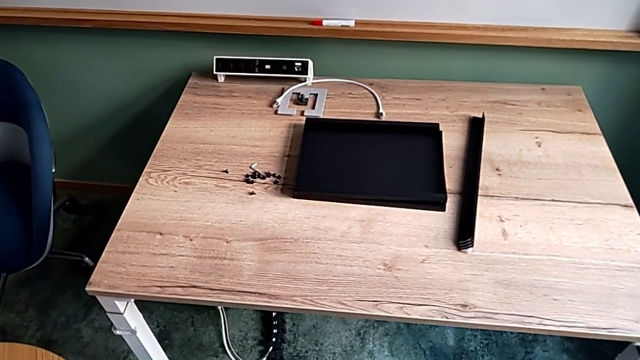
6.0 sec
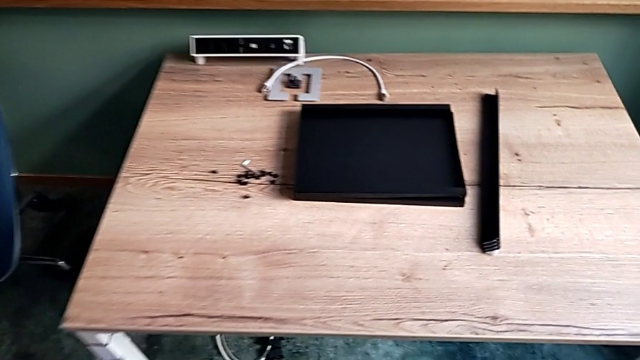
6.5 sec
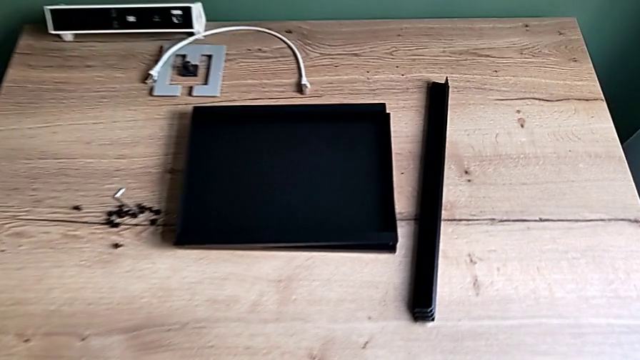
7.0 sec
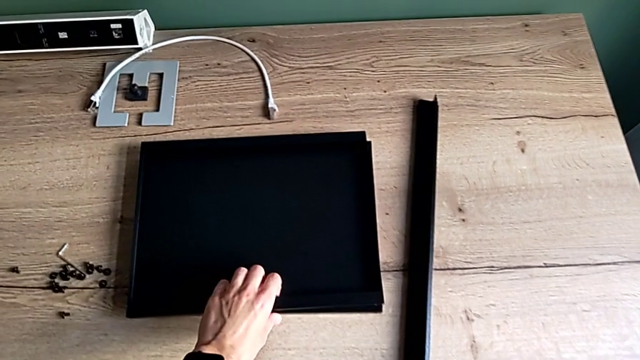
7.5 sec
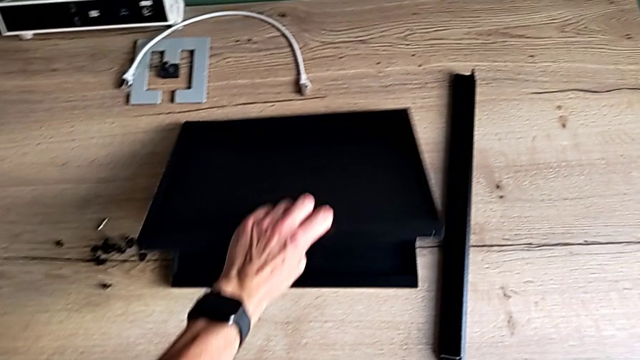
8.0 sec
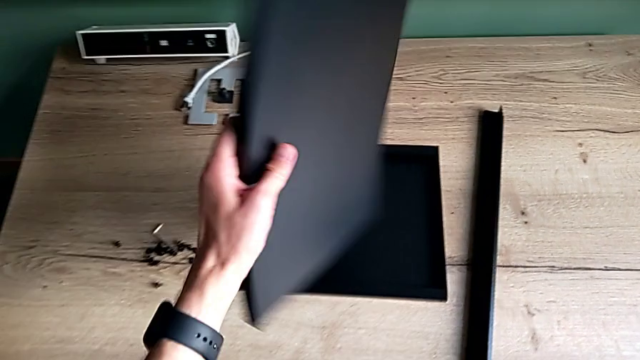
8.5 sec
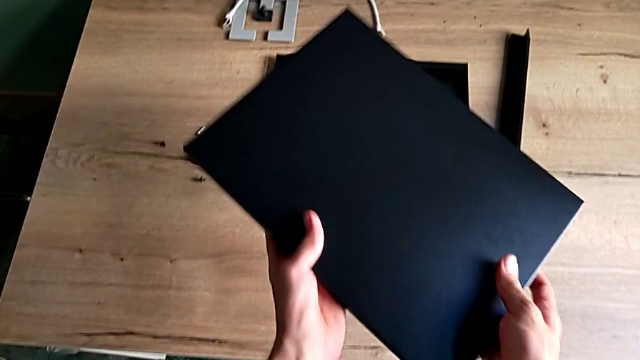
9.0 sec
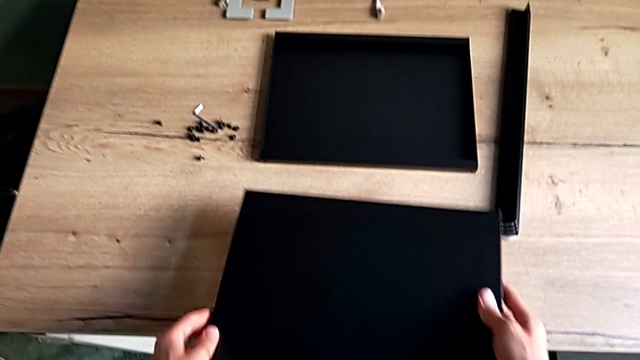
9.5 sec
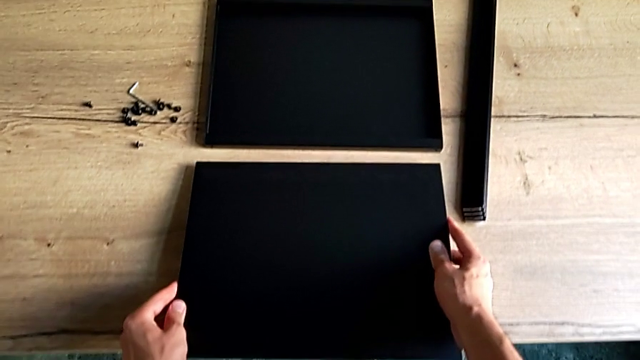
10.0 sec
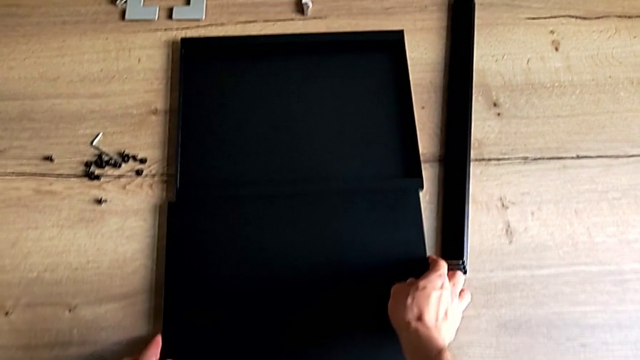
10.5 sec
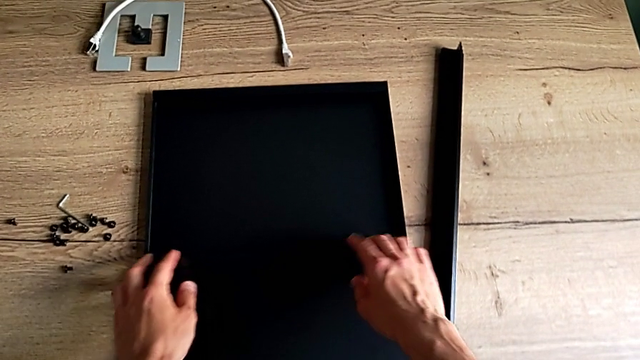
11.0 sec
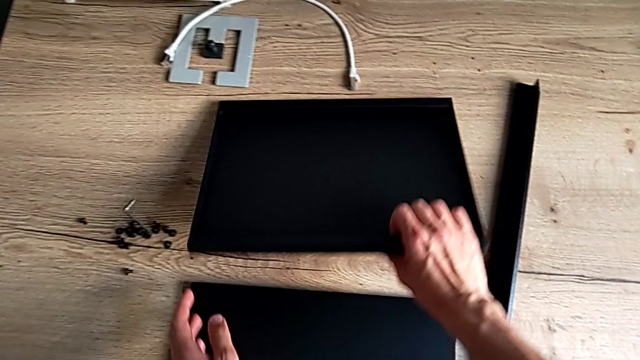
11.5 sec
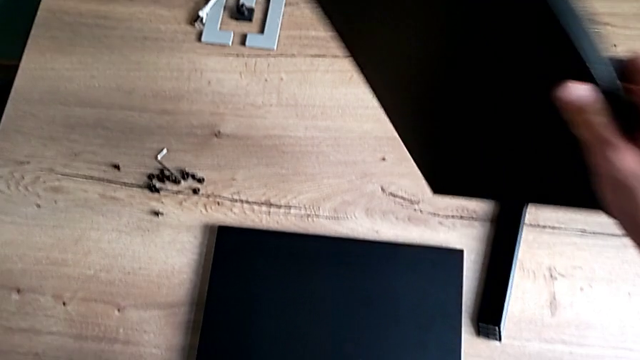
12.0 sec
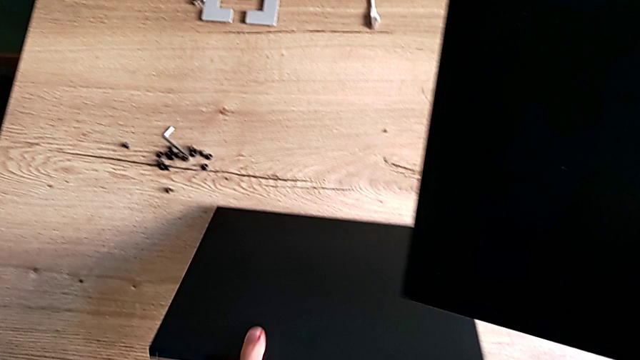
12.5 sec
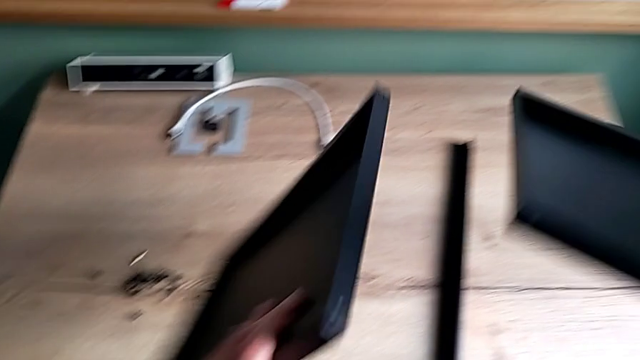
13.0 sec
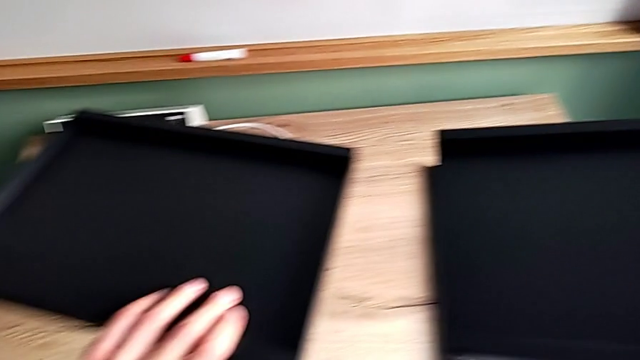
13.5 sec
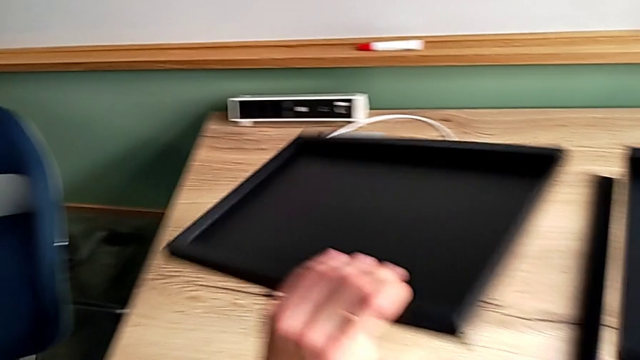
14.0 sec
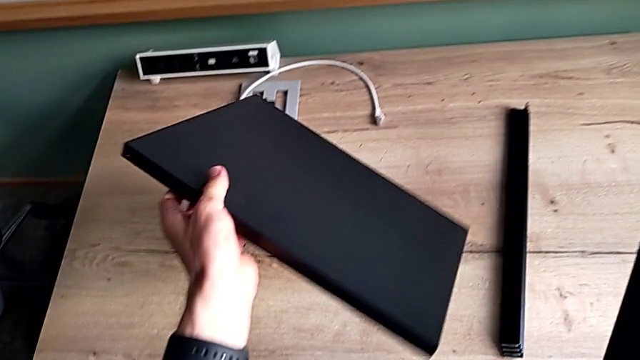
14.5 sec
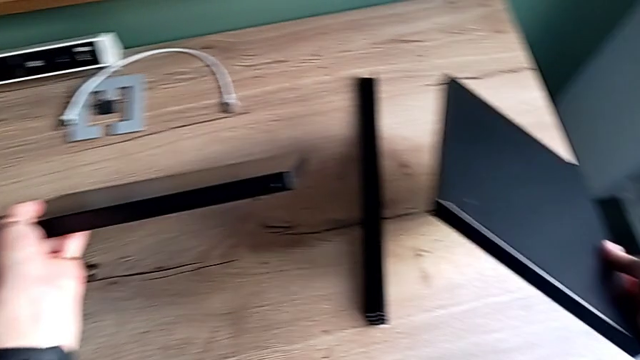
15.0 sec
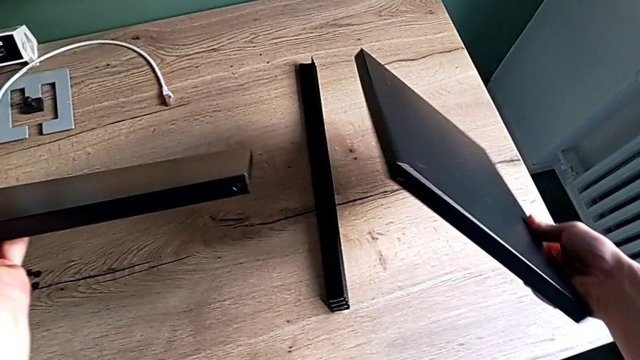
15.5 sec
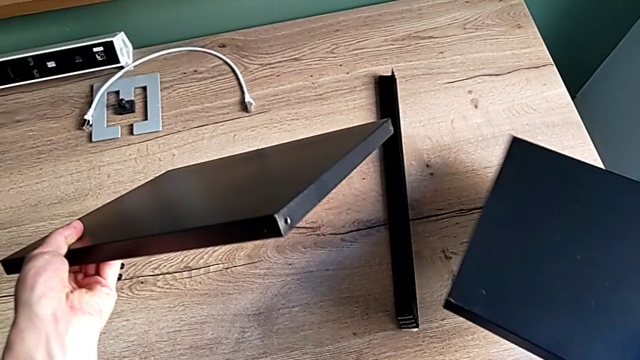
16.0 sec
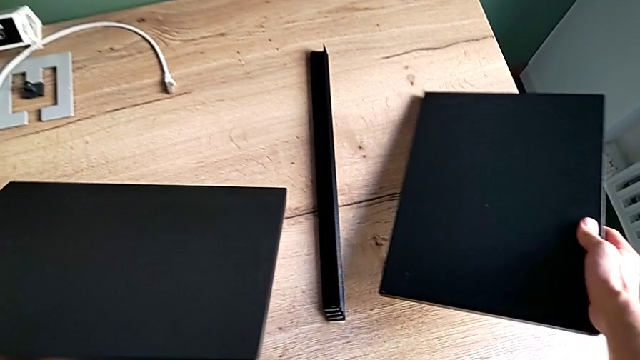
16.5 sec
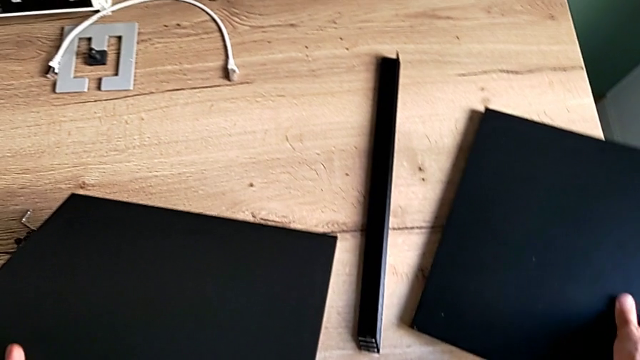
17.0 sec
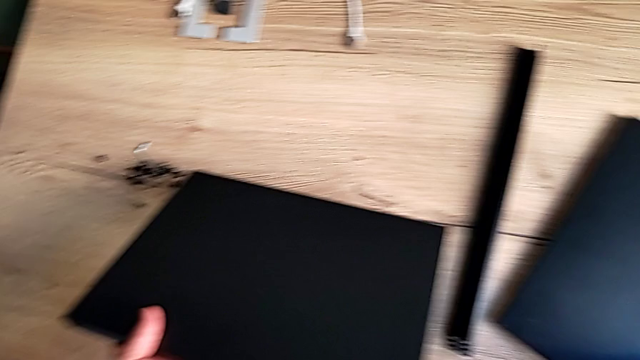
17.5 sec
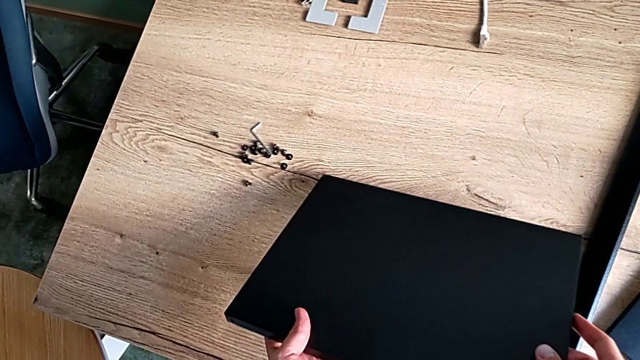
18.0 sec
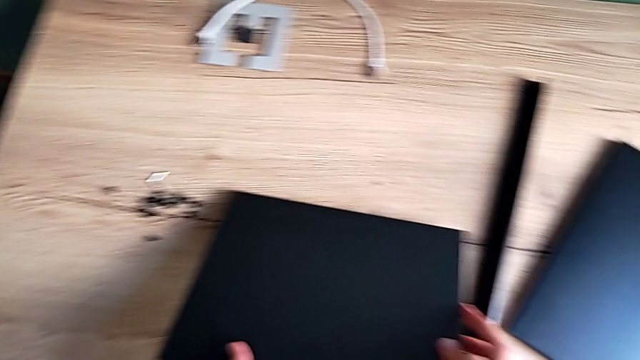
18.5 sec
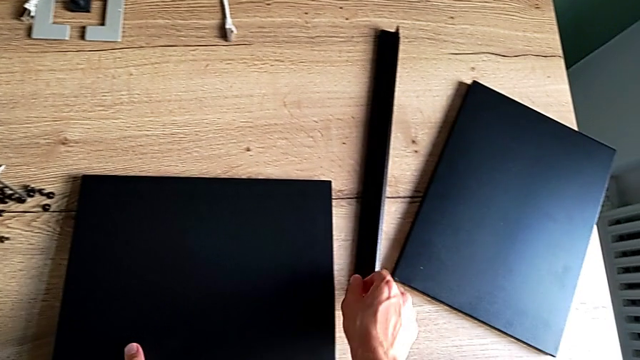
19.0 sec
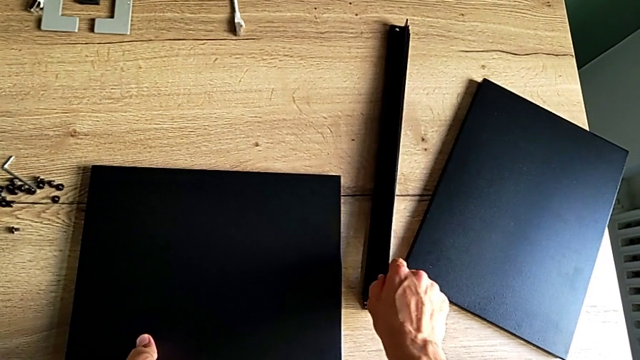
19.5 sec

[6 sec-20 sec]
The camera wearer inspects the table pieces. They approach the tray, grab the first tray, rotate it, place the first tray, grab the second tray, grab the tray, inspect it and place it twice.

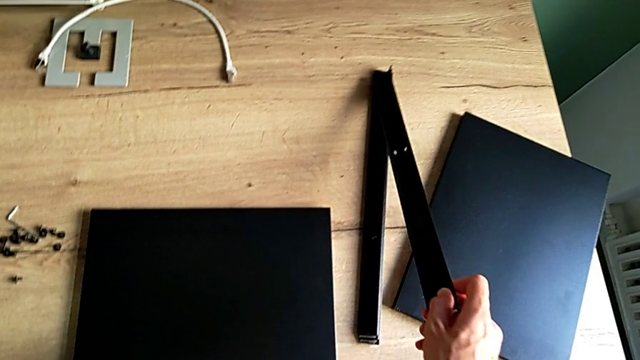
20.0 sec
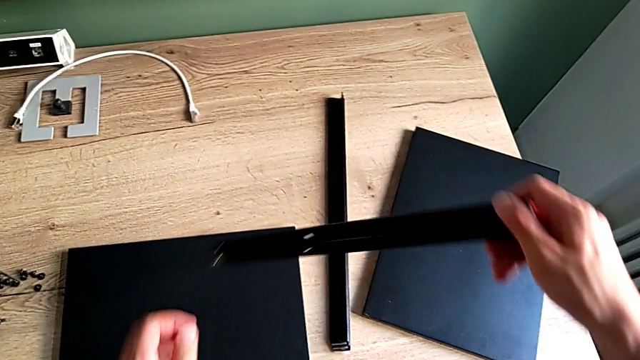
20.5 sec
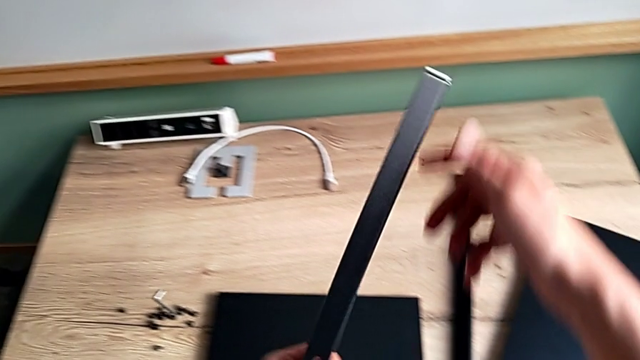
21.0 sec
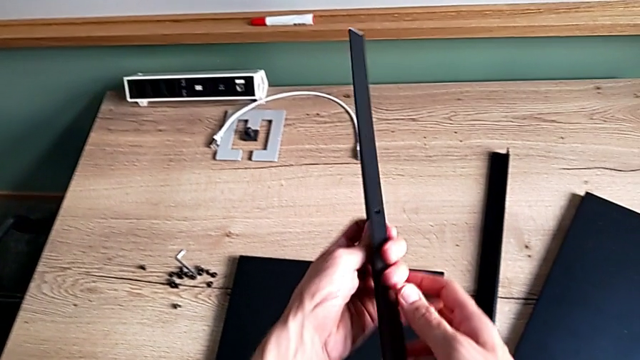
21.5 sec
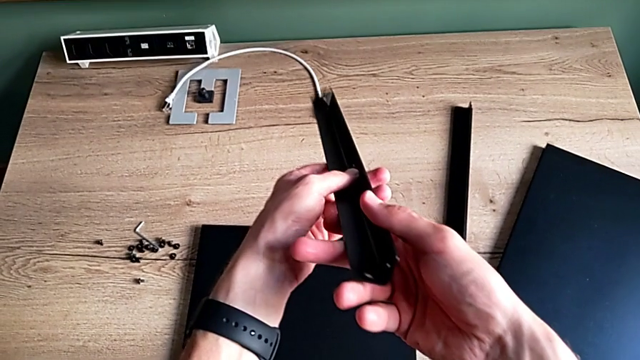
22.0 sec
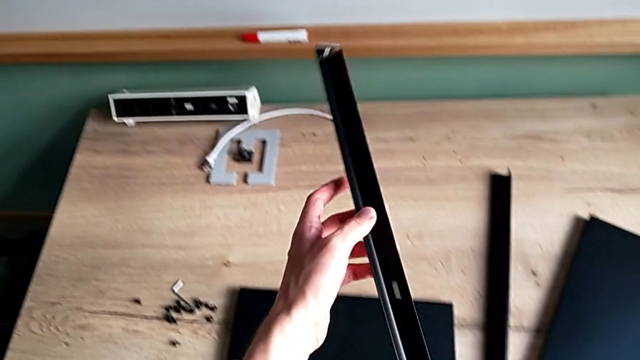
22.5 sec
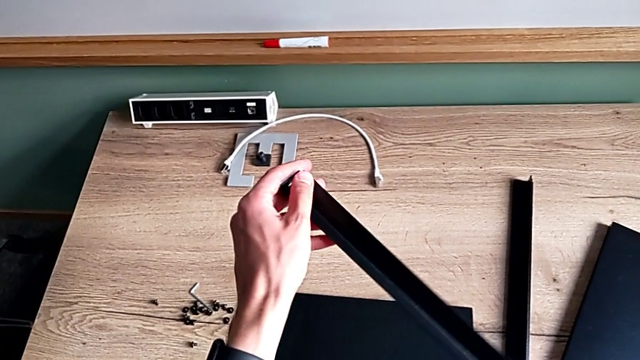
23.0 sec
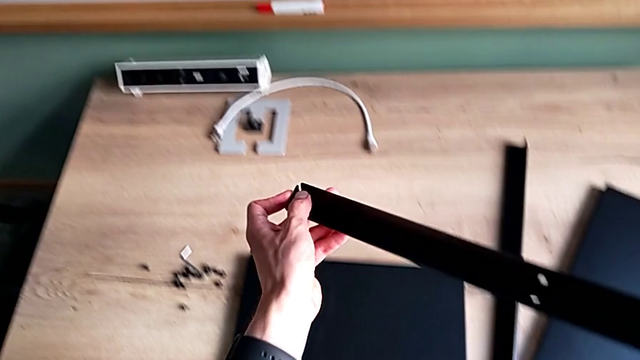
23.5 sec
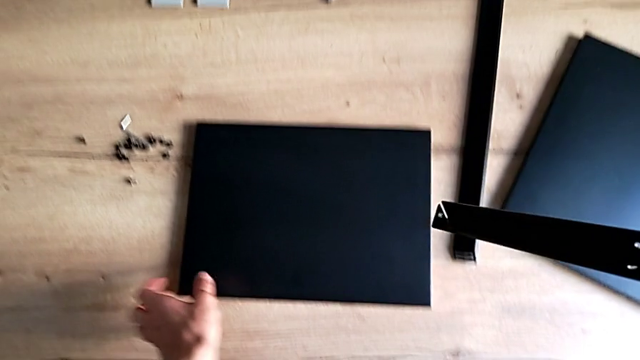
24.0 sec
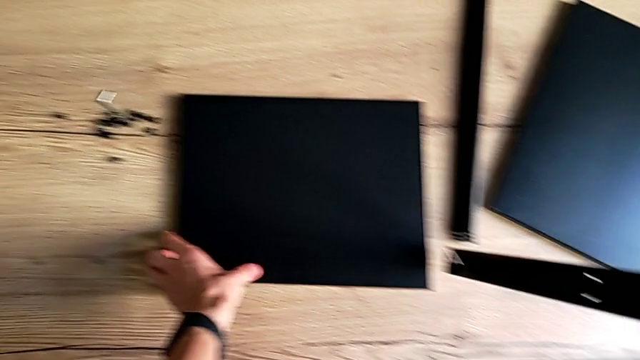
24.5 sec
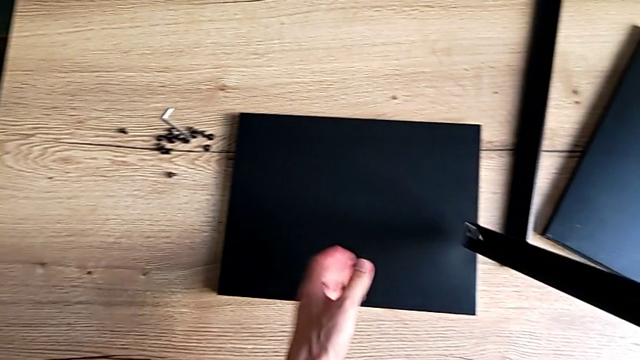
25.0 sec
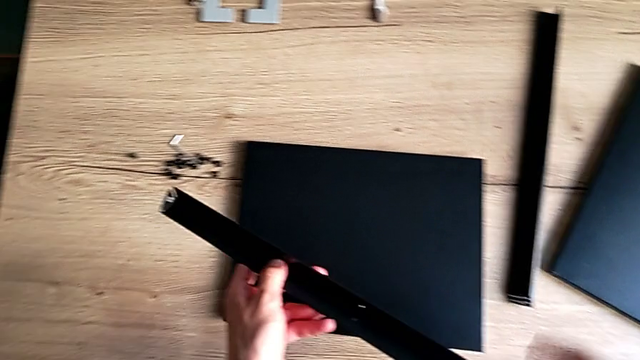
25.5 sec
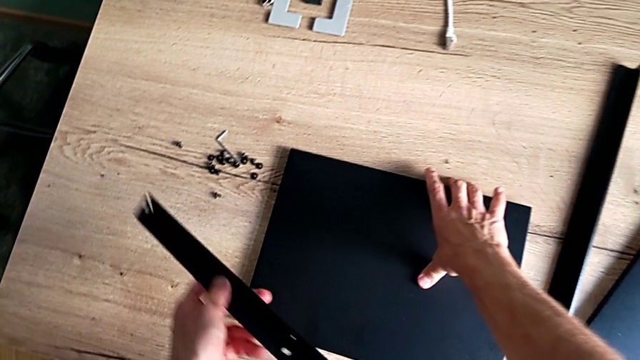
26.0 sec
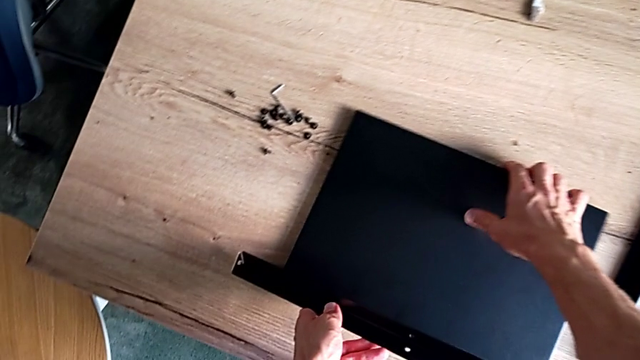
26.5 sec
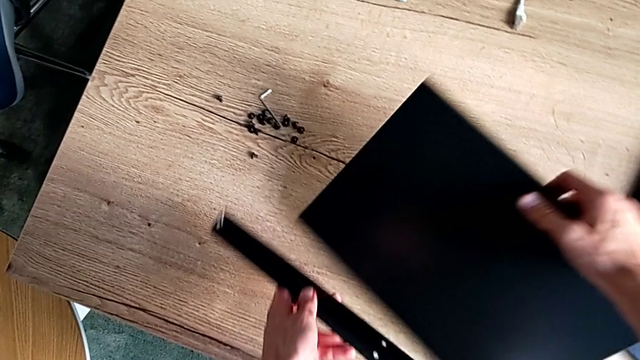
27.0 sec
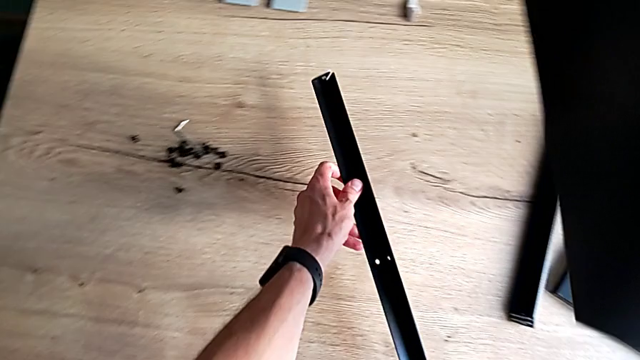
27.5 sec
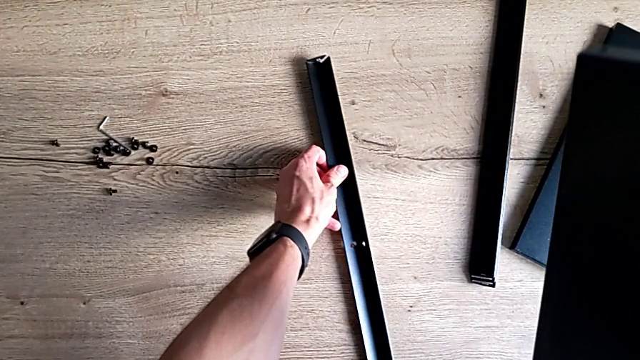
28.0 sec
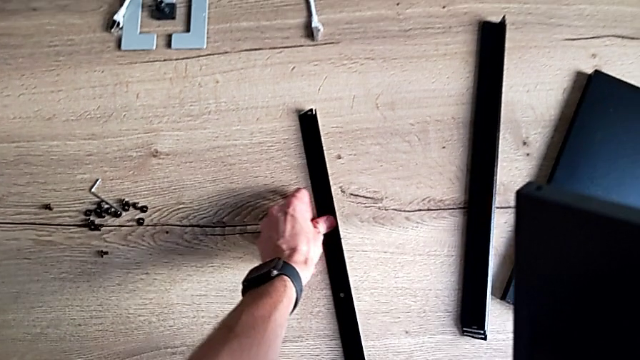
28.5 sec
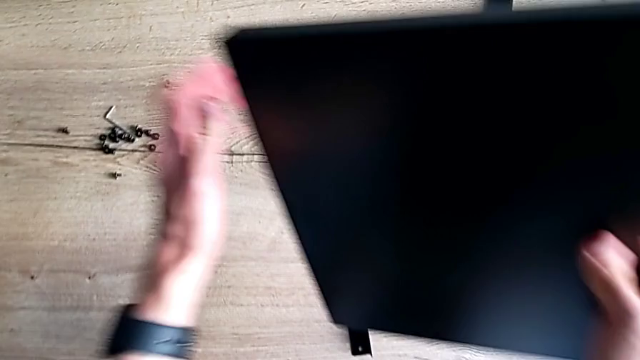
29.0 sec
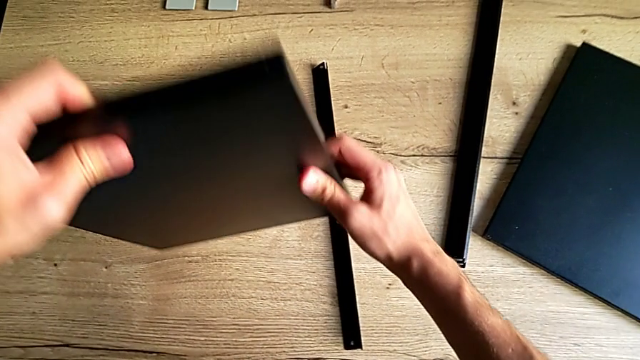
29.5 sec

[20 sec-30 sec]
The camera wearer is assembling the first leg of the shelf. They grab the first leg, inspect it, grab the leg, grab the tray, place the leg and grab the tray.
